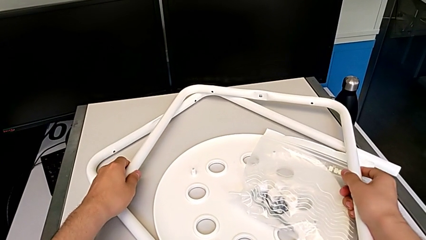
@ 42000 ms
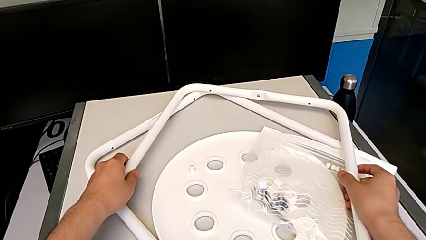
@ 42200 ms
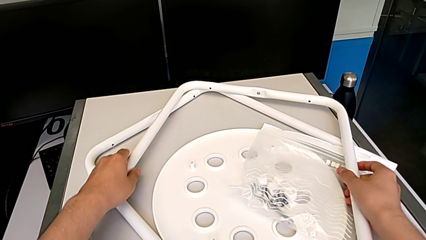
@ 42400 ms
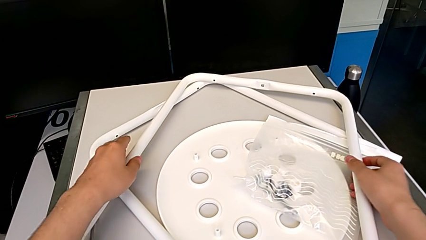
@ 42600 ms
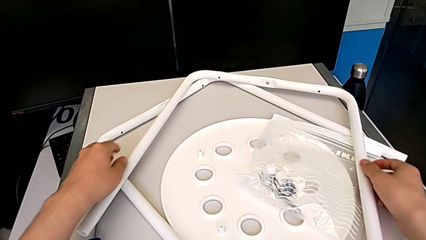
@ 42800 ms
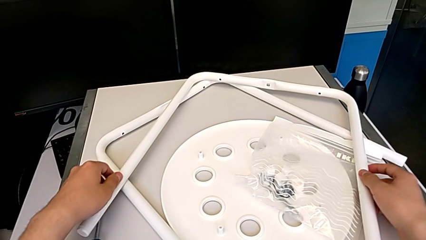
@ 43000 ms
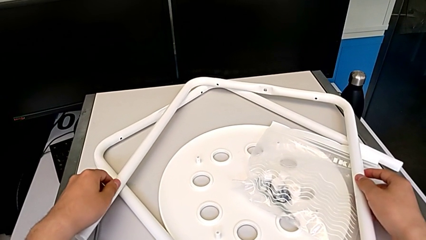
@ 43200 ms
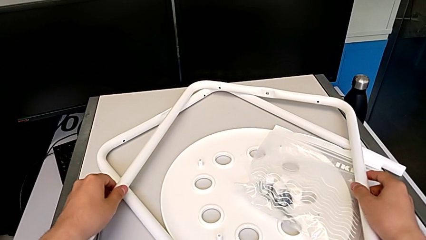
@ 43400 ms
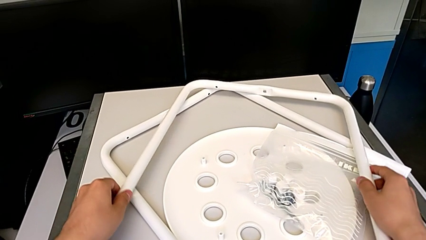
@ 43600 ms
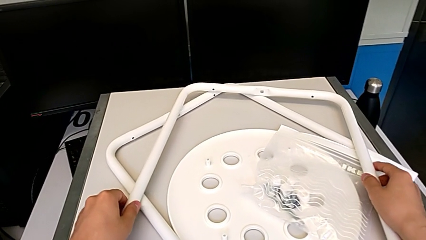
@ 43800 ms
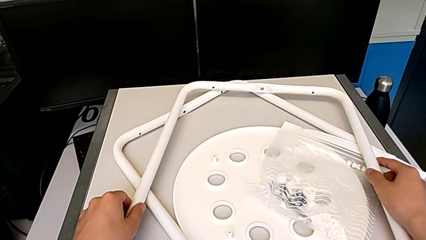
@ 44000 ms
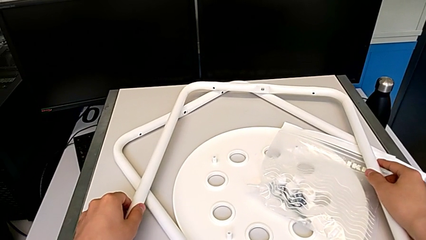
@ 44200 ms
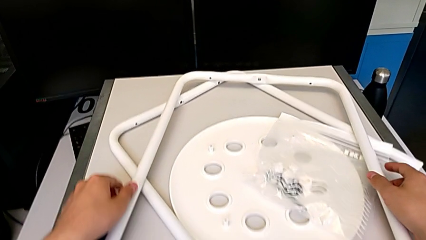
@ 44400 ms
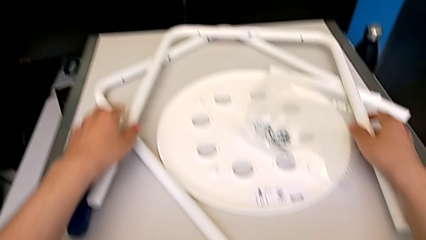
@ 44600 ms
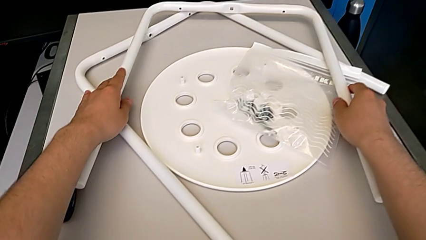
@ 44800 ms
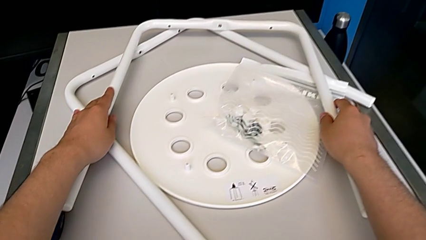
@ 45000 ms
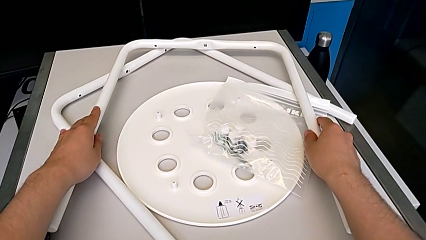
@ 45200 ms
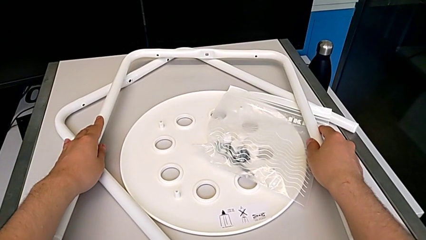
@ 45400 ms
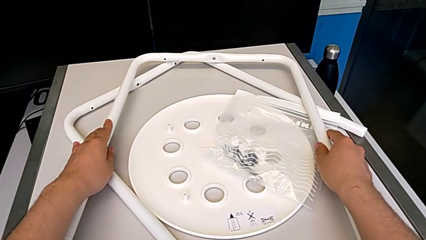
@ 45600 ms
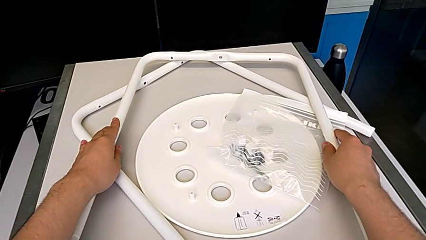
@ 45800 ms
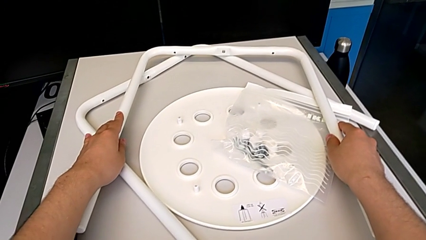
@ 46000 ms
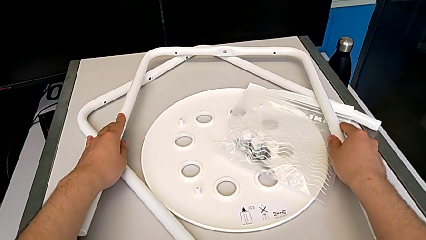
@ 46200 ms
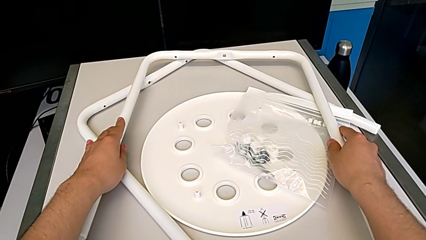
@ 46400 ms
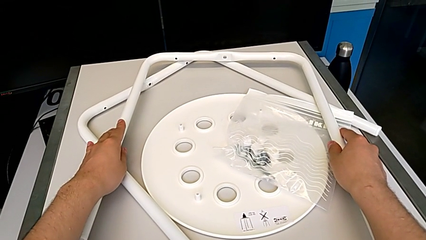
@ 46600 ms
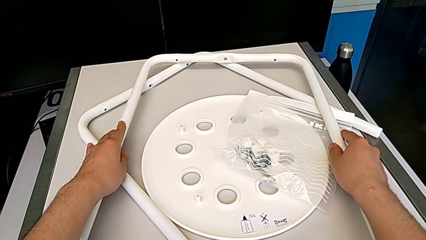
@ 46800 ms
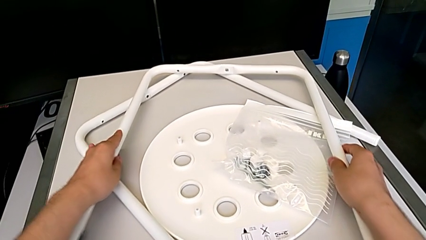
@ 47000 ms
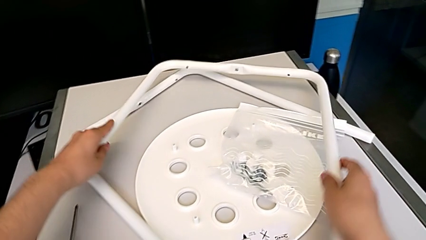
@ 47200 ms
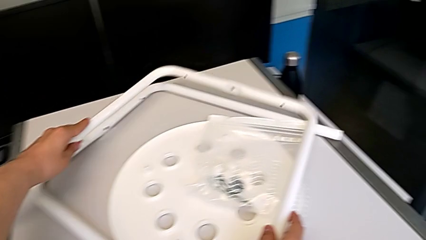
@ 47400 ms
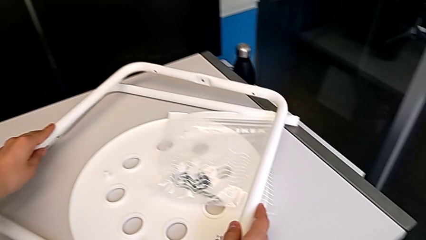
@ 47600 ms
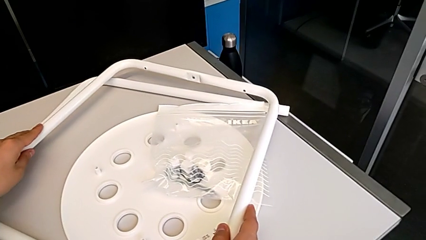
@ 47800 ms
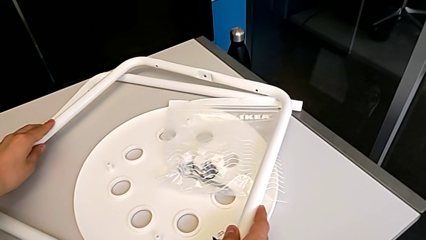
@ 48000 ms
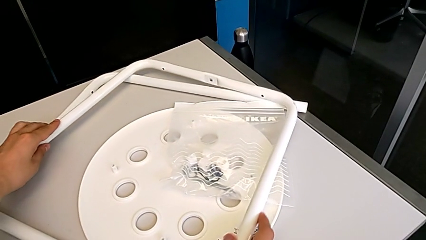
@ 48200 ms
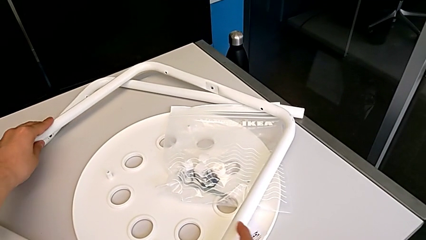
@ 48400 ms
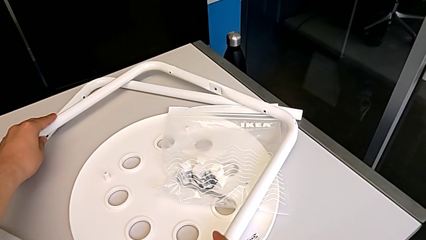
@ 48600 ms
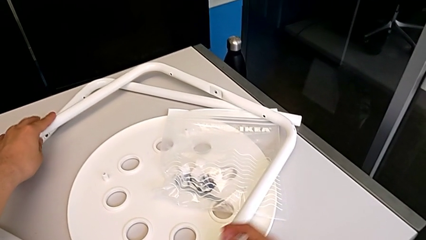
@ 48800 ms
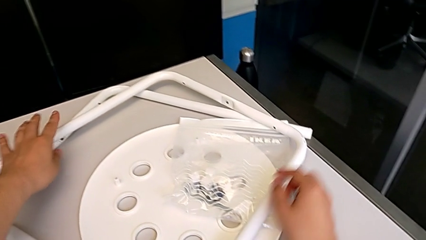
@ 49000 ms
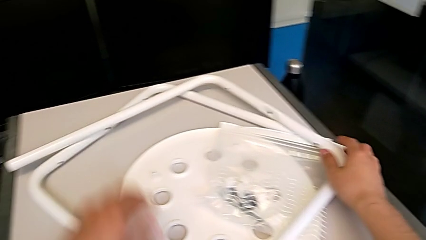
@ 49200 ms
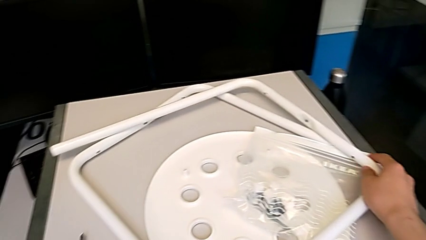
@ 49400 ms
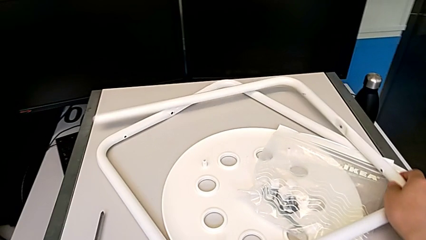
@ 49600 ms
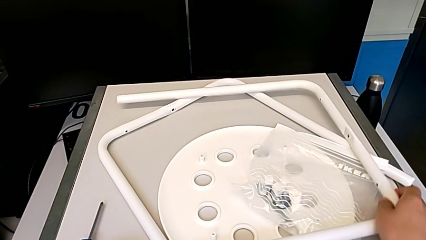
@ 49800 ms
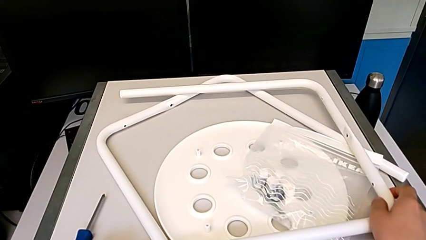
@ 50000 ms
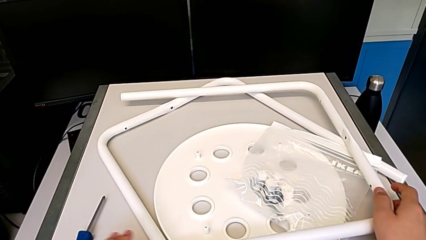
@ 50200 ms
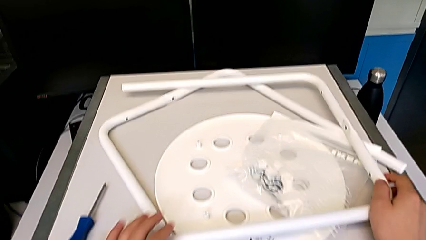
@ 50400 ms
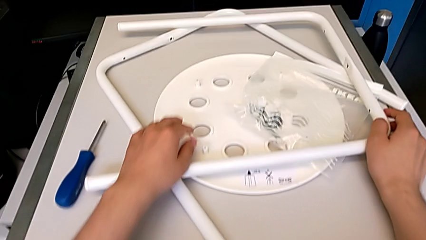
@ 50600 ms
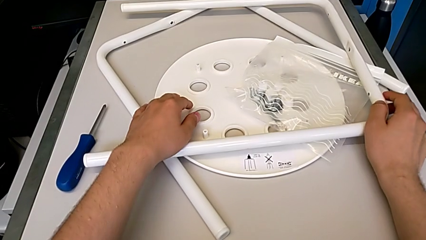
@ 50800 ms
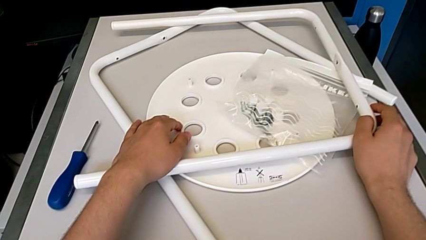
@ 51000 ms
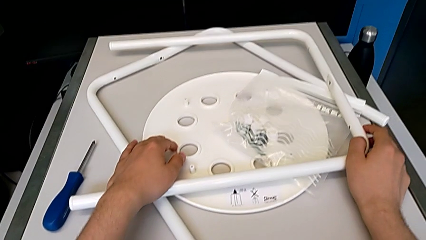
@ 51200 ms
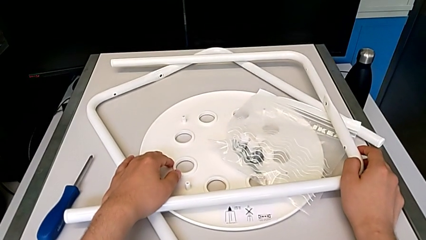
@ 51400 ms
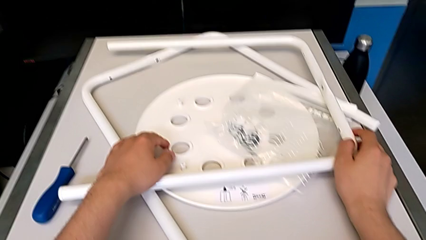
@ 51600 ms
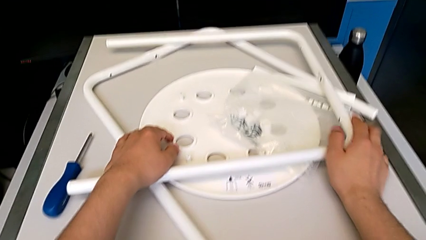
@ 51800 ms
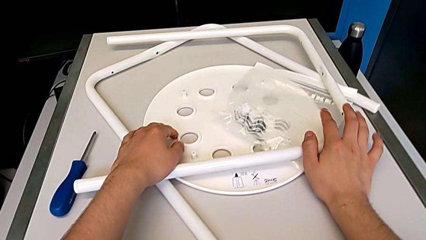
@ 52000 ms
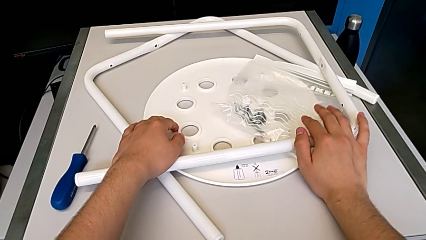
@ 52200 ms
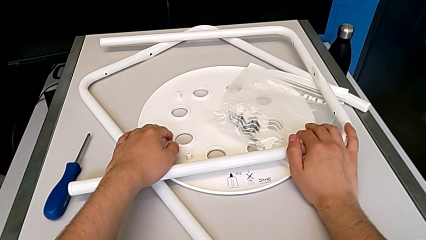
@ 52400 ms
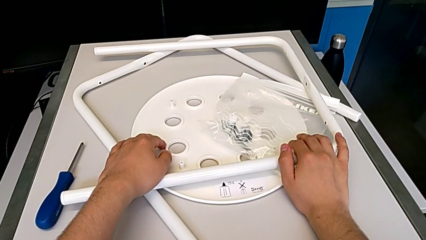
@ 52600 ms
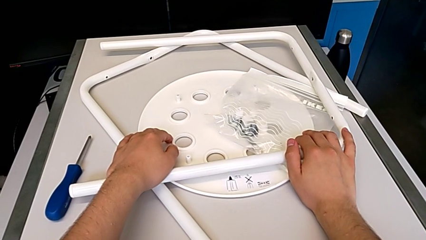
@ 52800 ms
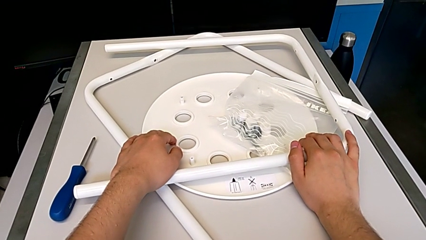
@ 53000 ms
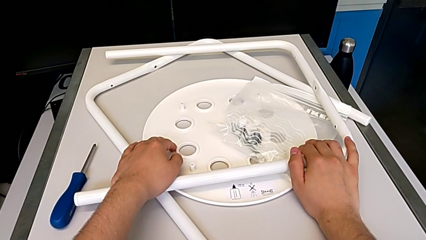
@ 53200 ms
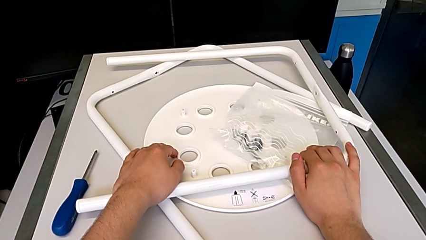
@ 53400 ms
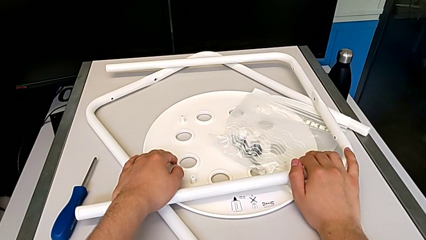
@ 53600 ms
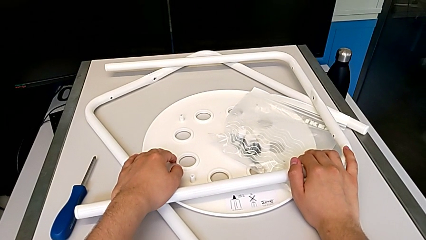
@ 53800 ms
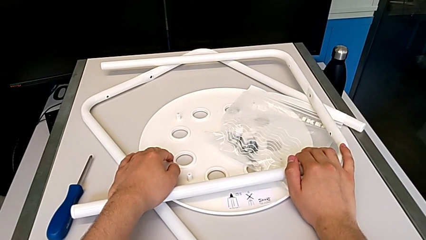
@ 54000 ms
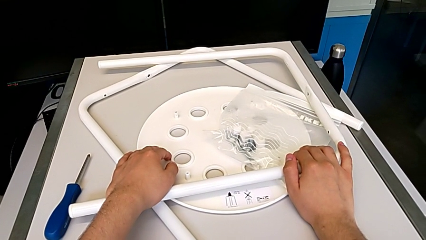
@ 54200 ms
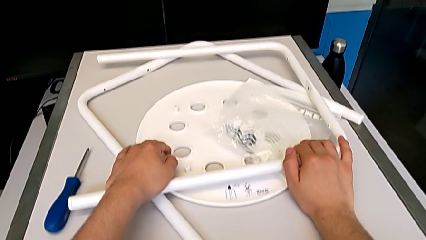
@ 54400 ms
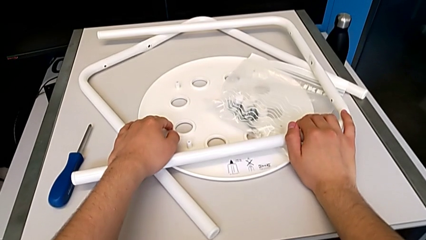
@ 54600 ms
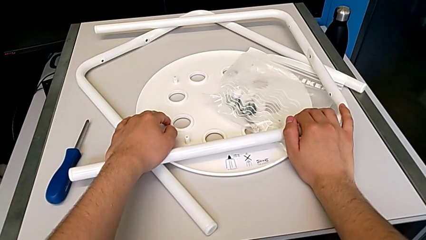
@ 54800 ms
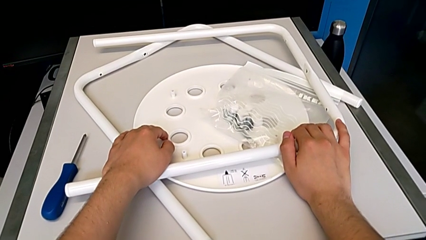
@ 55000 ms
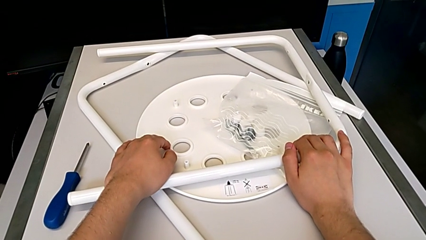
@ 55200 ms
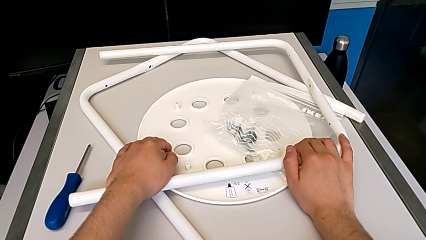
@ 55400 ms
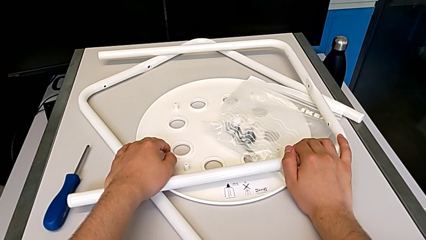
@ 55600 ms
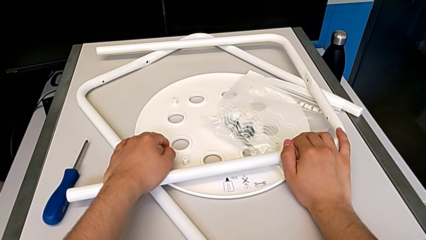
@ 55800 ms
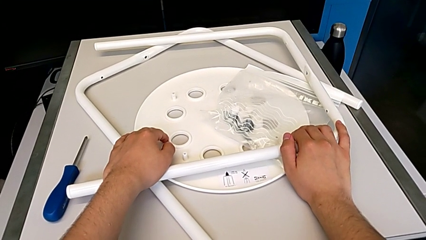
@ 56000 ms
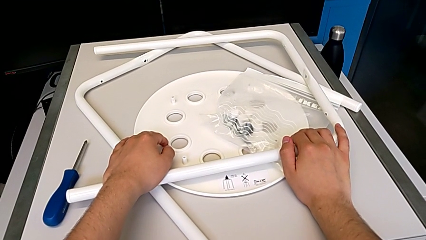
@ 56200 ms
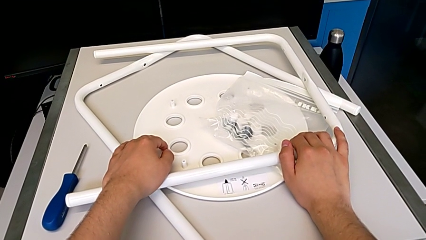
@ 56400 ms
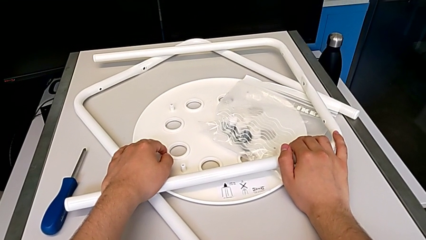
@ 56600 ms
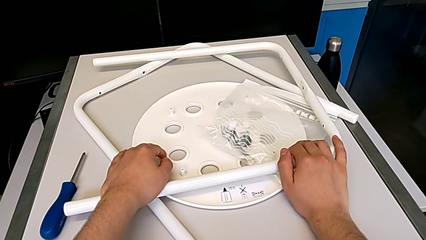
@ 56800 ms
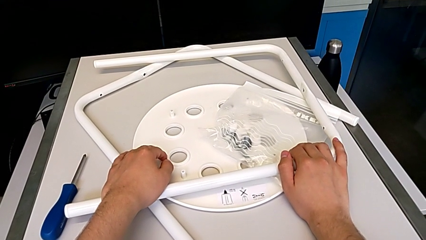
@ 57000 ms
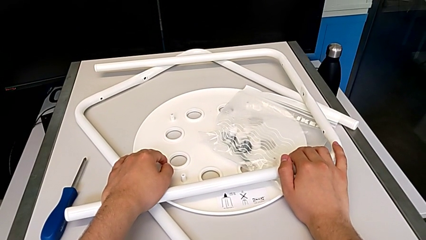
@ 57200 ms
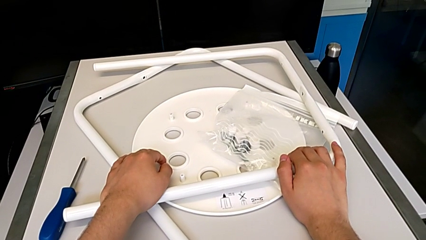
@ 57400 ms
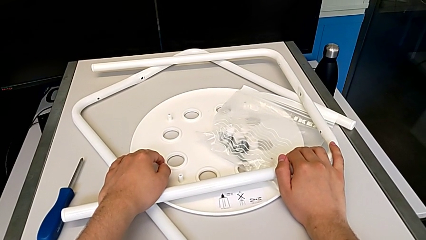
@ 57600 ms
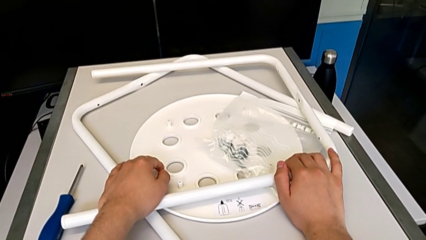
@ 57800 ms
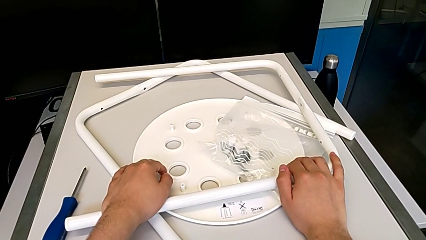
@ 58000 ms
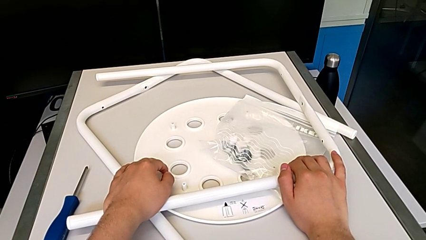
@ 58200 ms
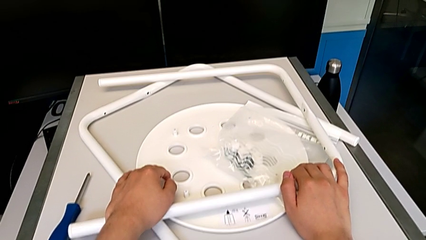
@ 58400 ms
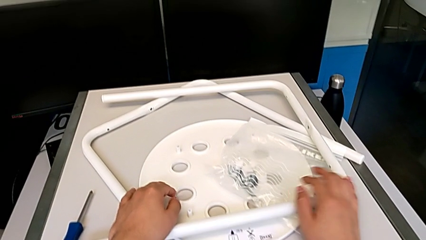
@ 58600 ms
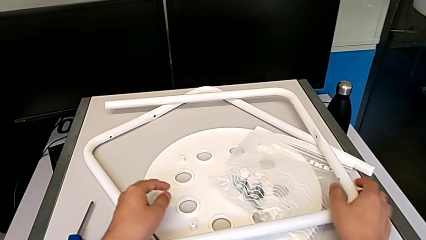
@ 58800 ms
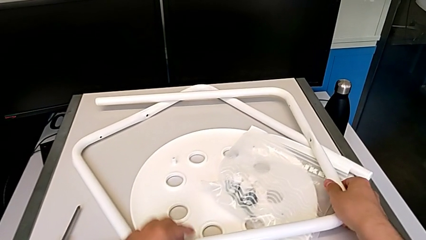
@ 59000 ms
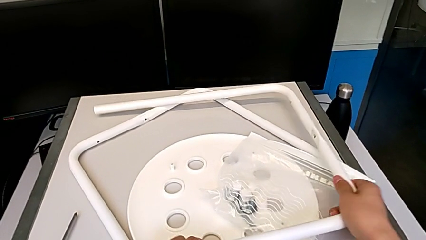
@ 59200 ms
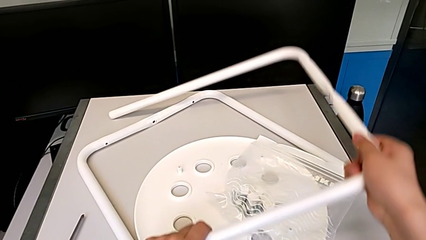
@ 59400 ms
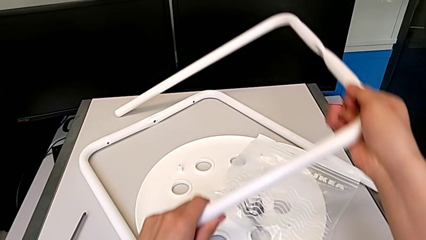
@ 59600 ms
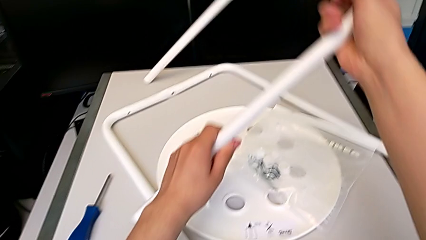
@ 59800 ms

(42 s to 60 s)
The camera wearer is placing one leg over the other. They keep aligning the leg.
